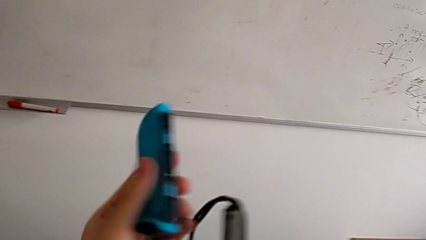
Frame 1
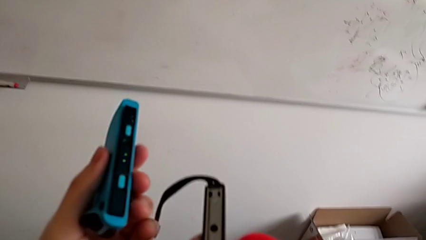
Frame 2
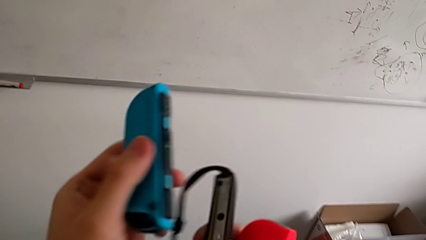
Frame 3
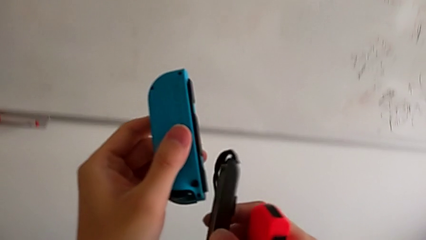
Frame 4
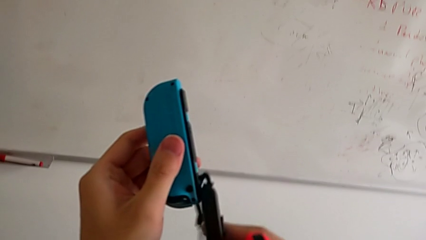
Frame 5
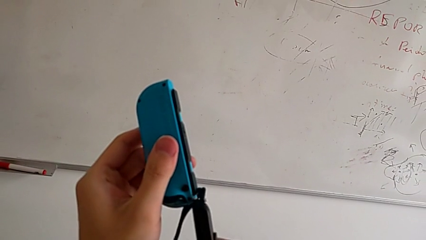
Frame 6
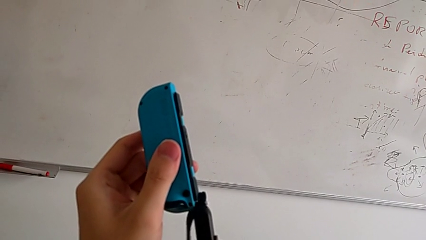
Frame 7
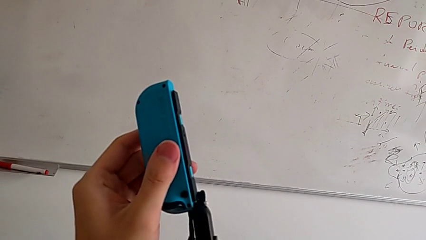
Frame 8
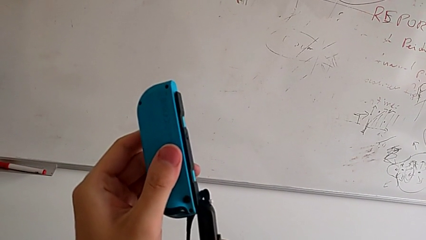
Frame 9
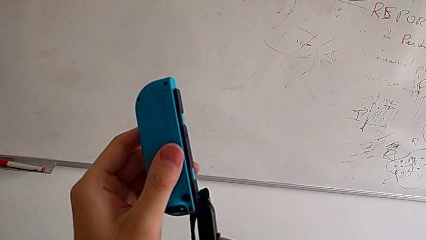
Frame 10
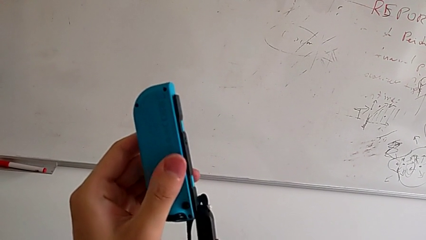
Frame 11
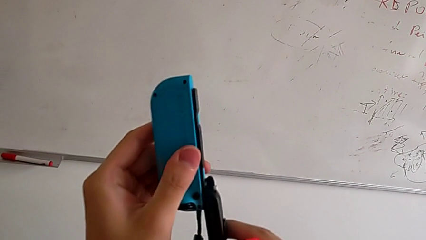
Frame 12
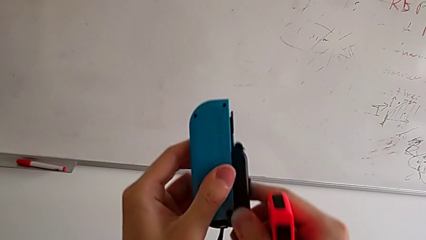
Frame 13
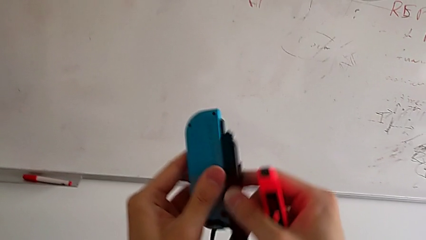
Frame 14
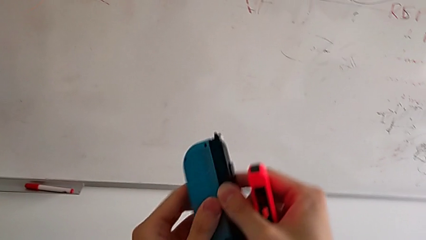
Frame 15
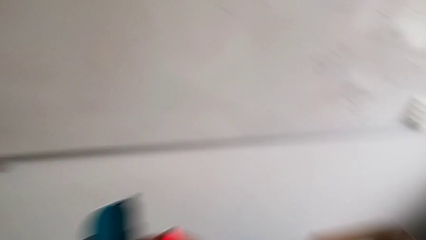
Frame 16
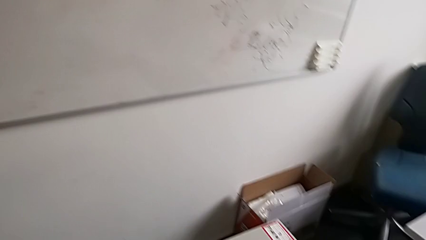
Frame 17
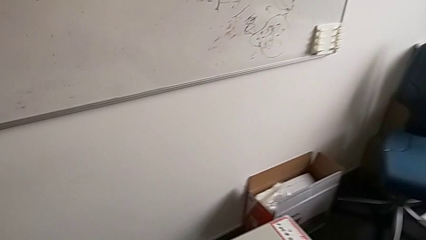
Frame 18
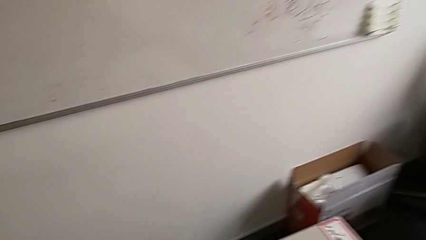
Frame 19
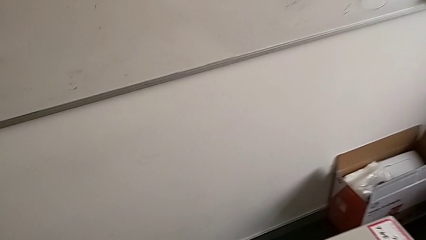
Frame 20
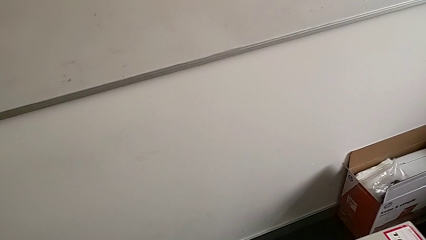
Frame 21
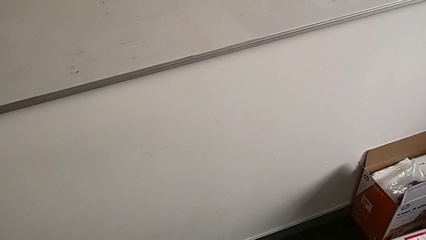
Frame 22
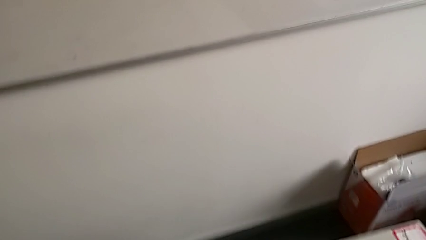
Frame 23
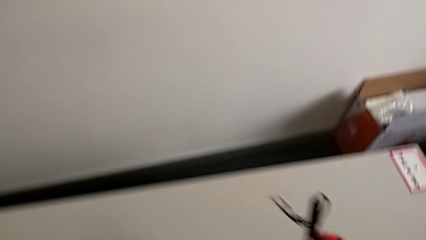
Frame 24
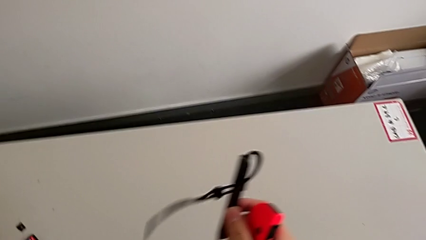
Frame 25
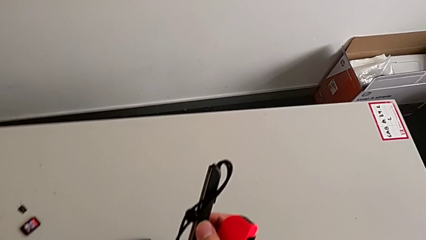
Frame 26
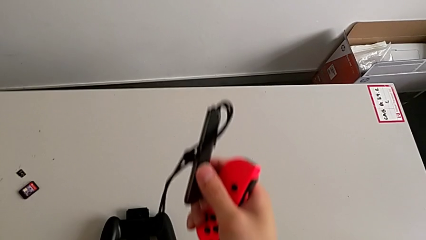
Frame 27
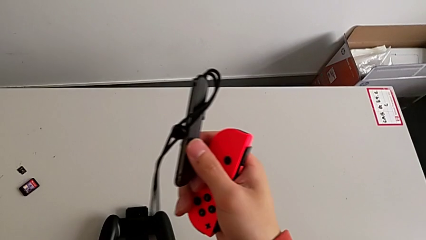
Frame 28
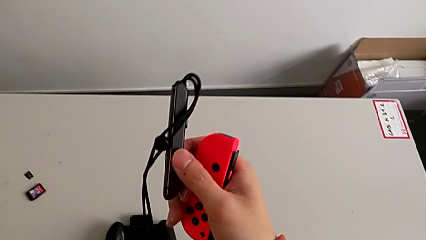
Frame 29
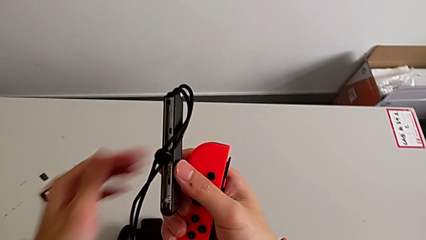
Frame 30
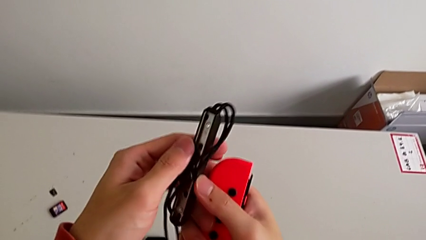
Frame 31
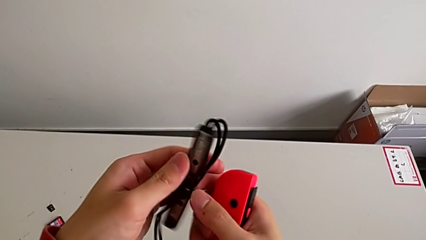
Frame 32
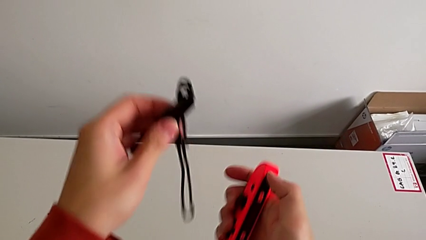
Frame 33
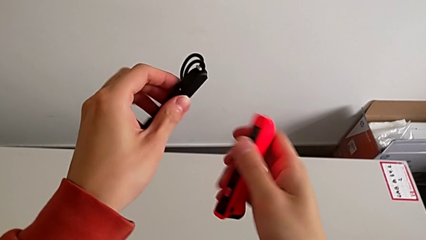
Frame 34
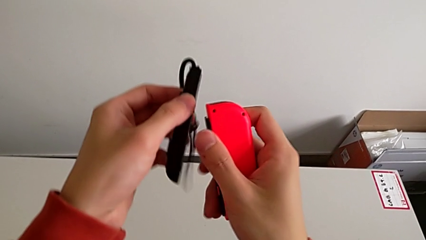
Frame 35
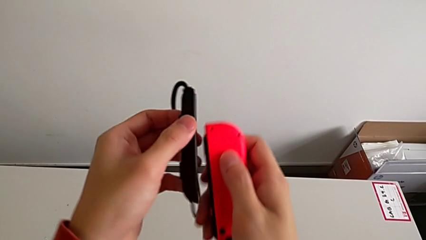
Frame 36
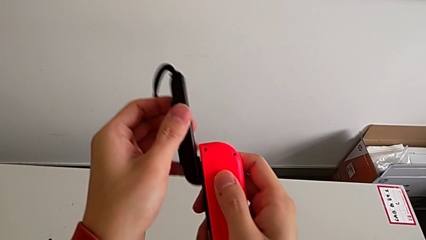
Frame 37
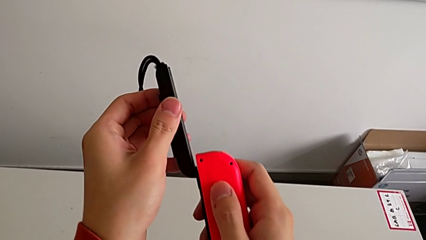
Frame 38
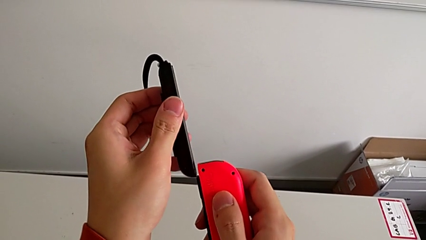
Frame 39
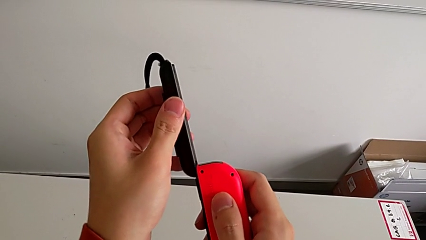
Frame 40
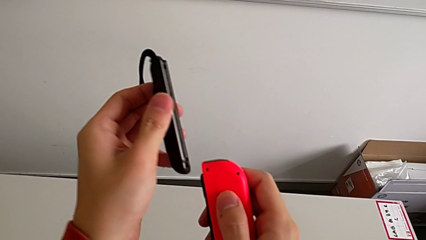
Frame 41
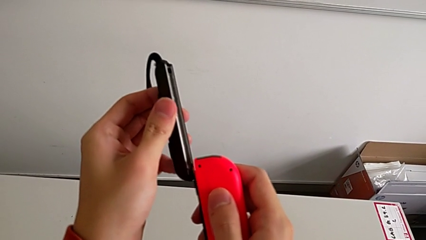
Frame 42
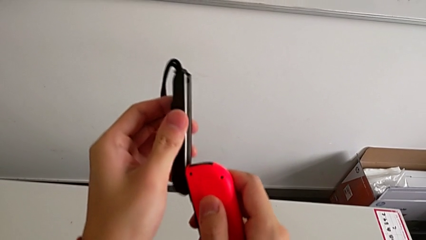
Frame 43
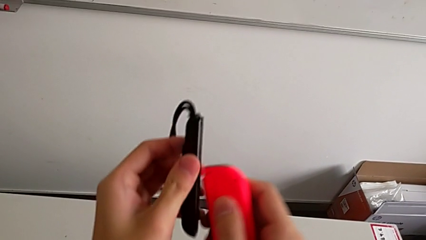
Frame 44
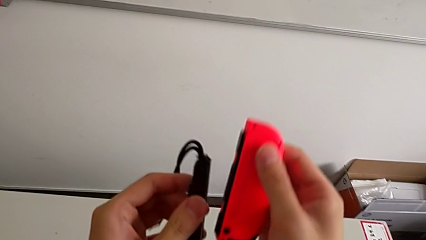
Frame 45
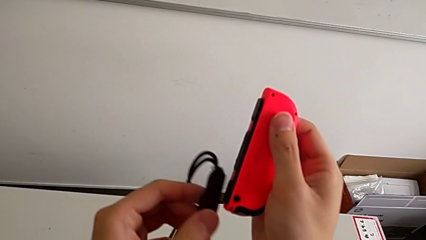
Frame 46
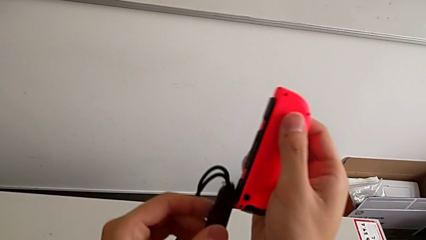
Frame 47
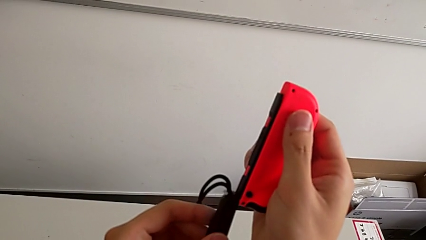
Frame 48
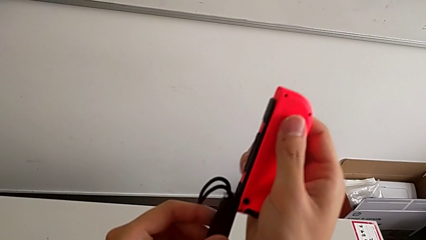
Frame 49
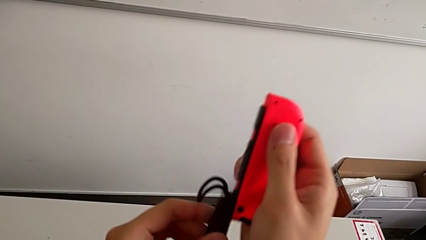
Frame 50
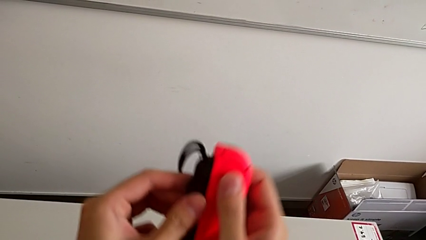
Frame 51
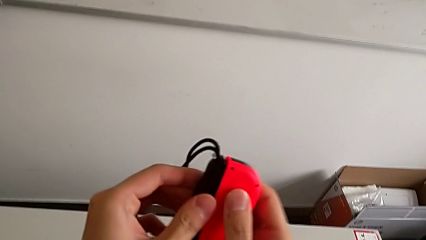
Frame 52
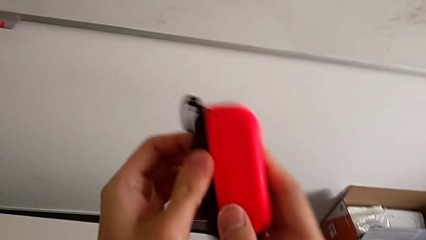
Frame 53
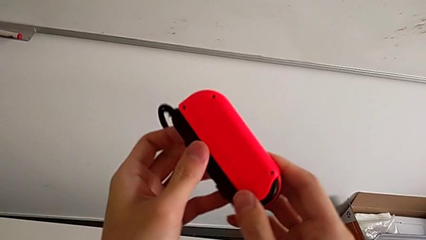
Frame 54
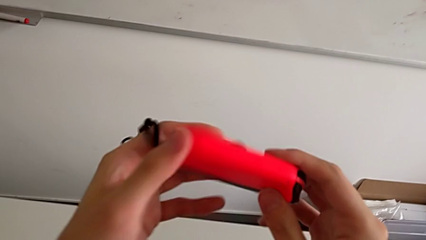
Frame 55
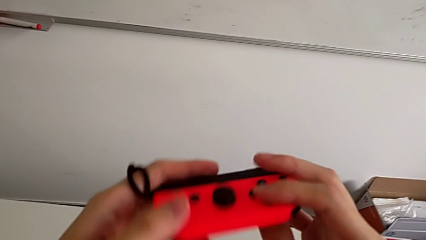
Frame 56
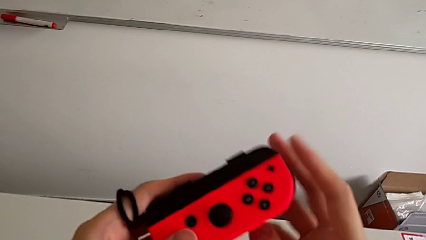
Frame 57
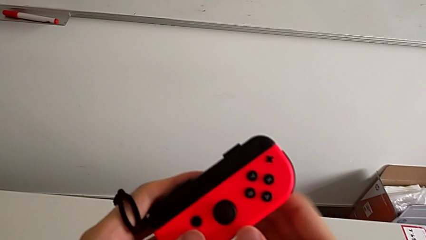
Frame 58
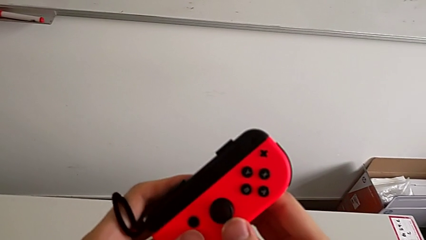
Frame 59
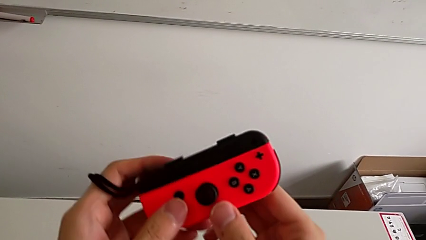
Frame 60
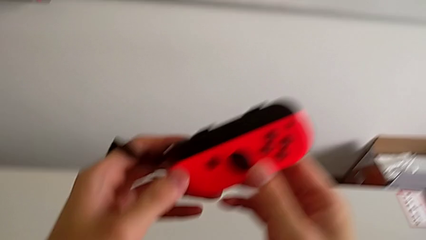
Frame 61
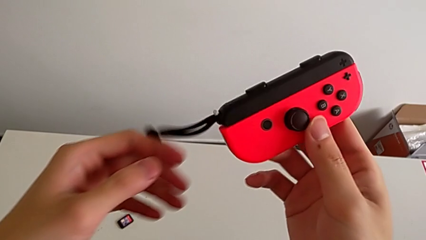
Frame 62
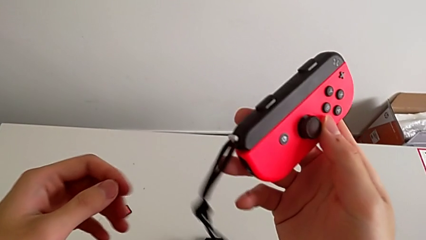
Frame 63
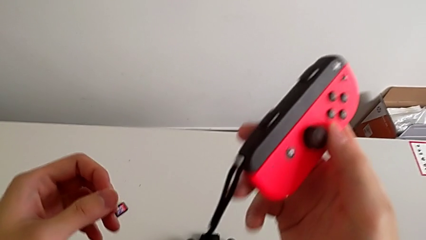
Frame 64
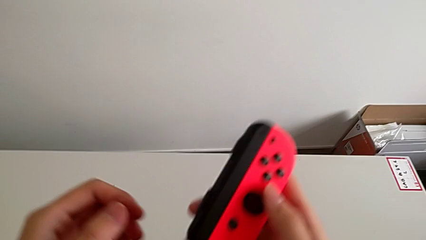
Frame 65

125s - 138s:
The camera wearer is exchanging the controller from a Joy-Con grip to a Joy-Con strap. They keep inserting the blue Joy-Con controller and insert the red Joy-Con controller.

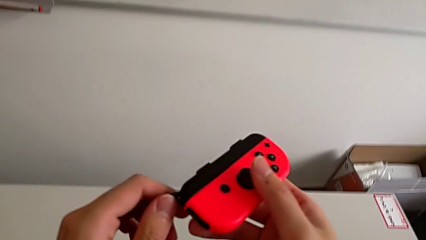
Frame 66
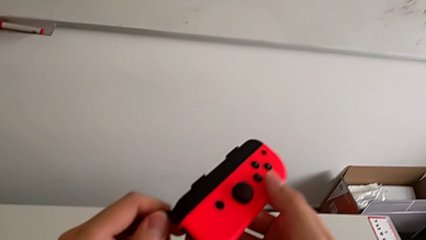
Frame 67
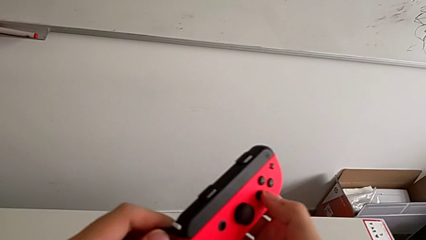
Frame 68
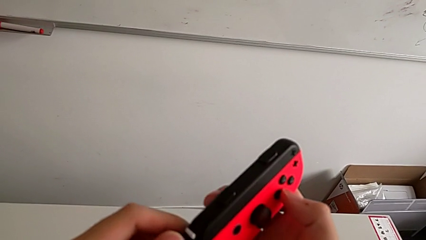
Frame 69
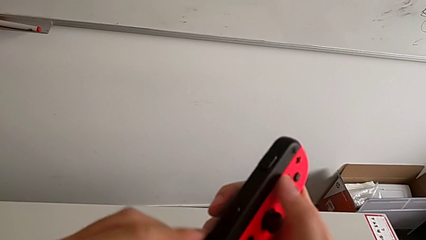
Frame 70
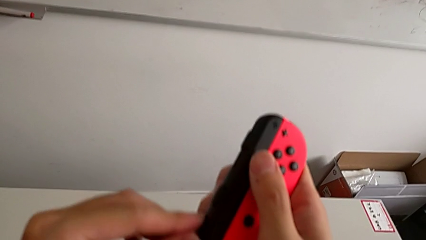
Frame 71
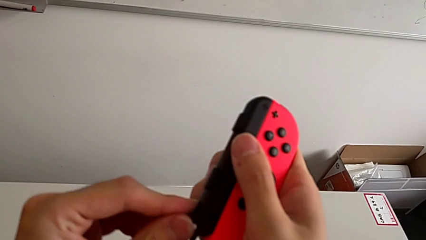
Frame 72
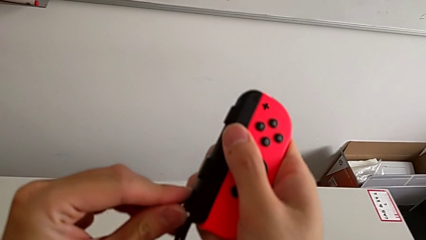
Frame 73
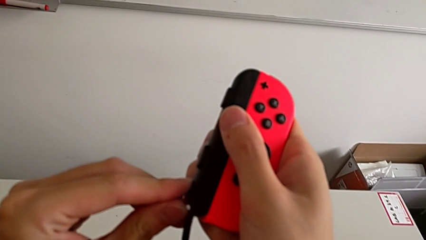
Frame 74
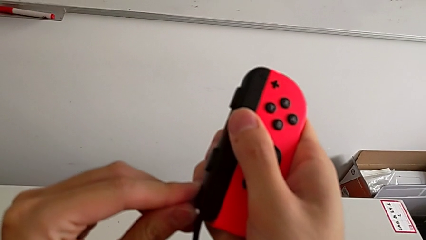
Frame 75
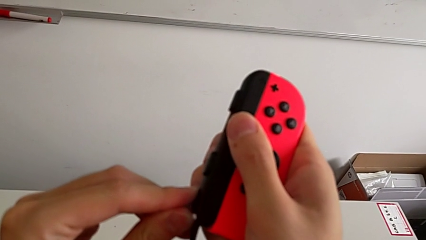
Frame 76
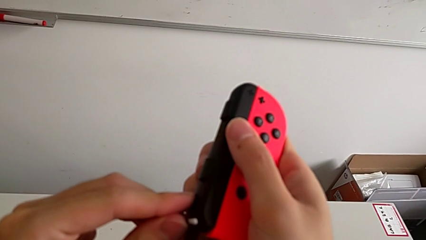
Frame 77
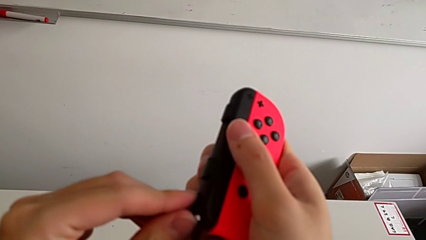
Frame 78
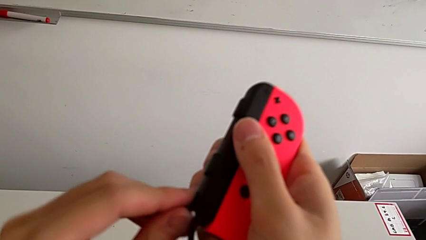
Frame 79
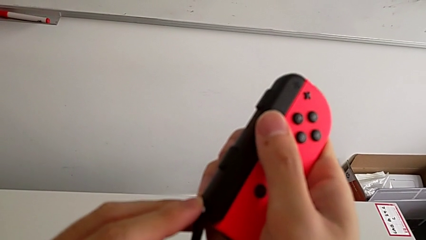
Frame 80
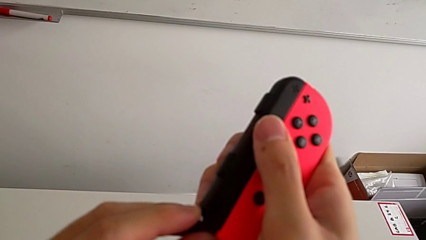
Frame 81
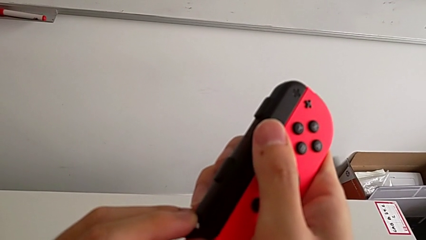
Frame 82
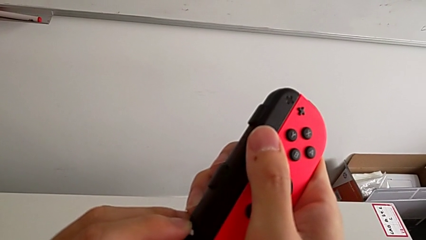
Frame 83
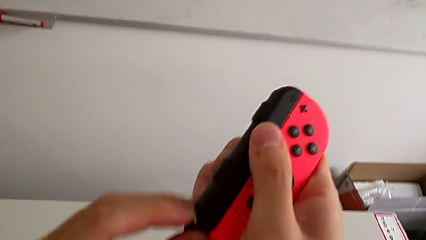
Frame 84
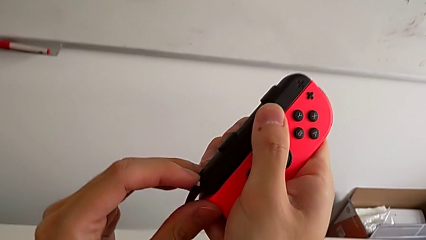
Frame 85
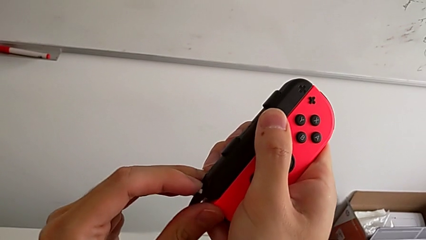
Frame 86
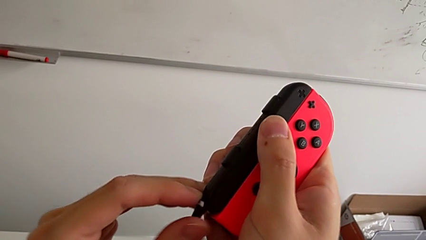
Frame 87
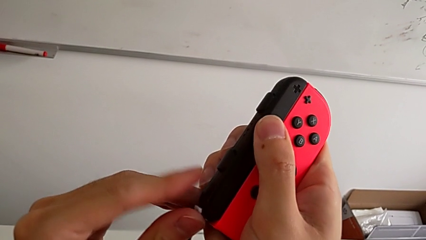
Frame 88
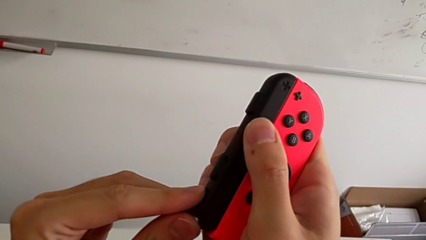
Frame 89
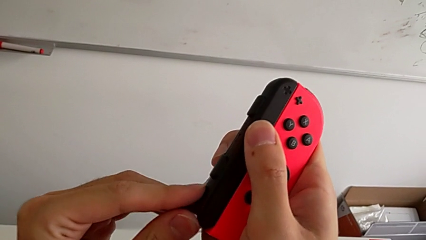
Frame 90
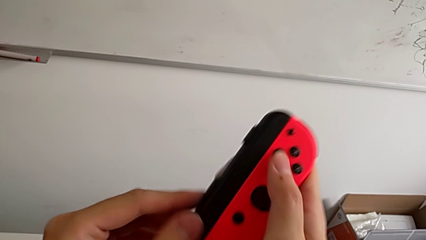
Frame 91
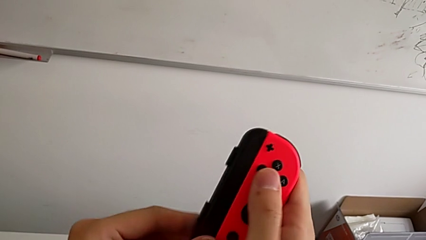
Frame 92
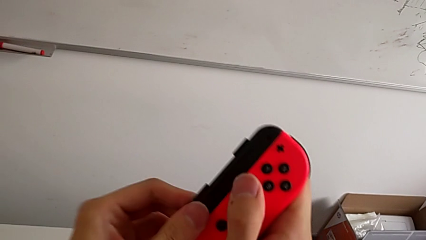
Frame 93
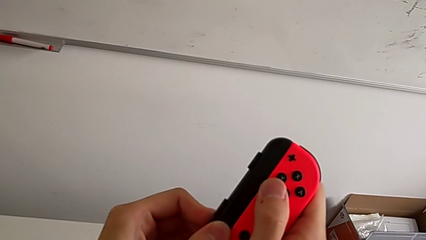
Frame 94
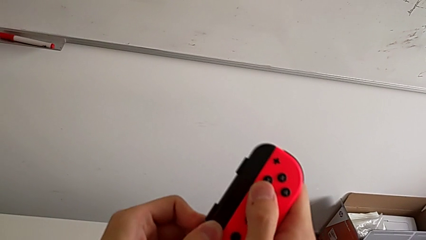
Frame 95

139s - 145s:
The camera wearer is clicking the Joy-Con strap lock. They lock the red Joy-Con strap lock.
